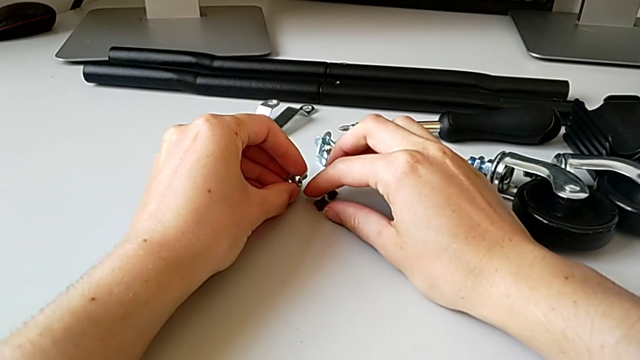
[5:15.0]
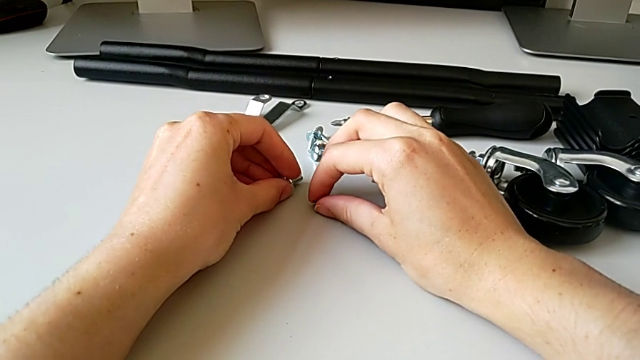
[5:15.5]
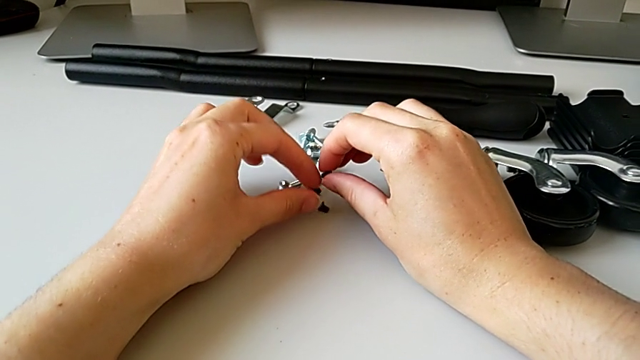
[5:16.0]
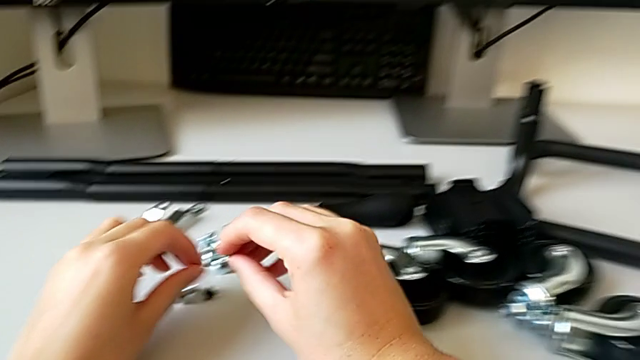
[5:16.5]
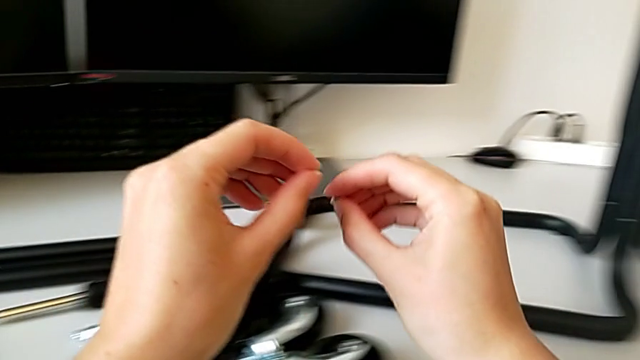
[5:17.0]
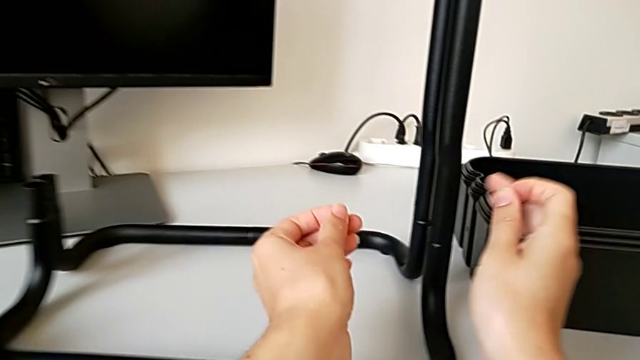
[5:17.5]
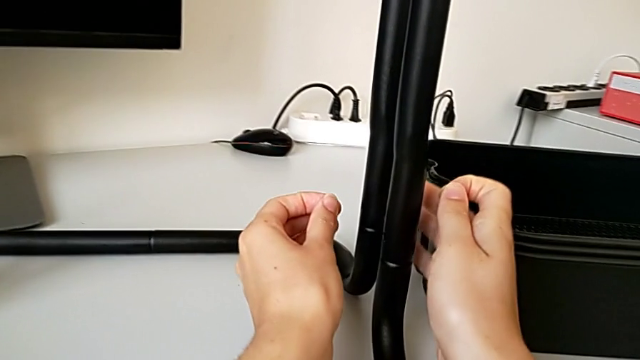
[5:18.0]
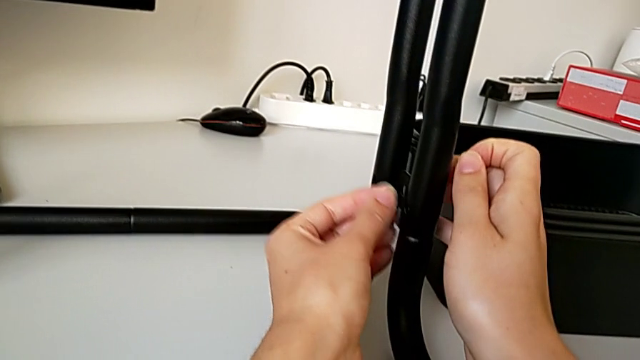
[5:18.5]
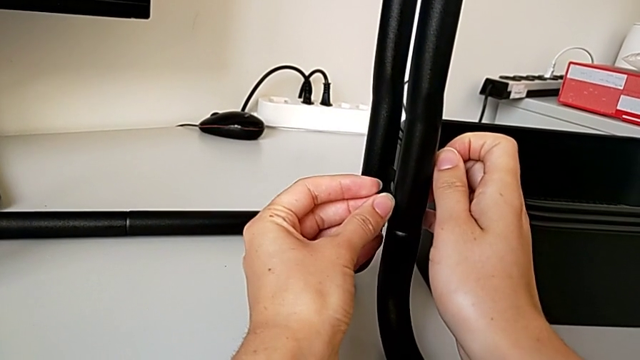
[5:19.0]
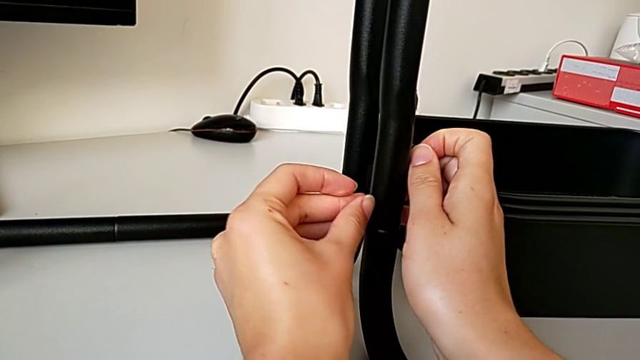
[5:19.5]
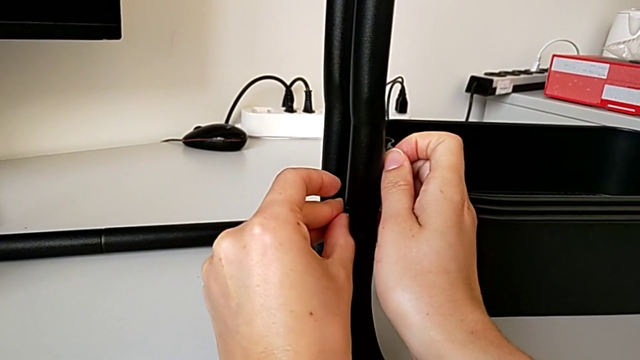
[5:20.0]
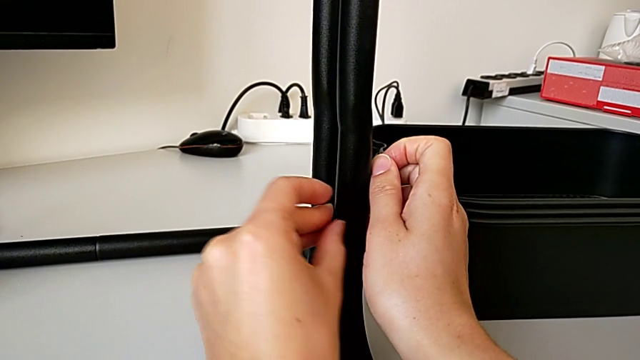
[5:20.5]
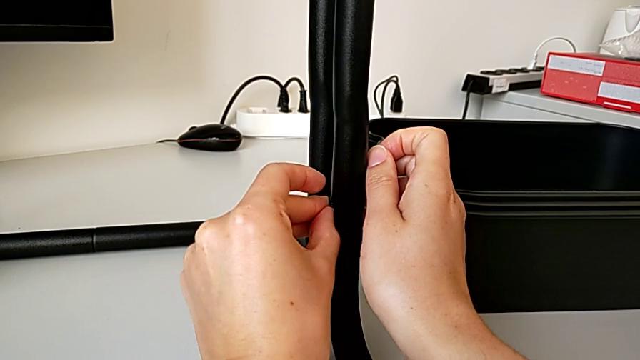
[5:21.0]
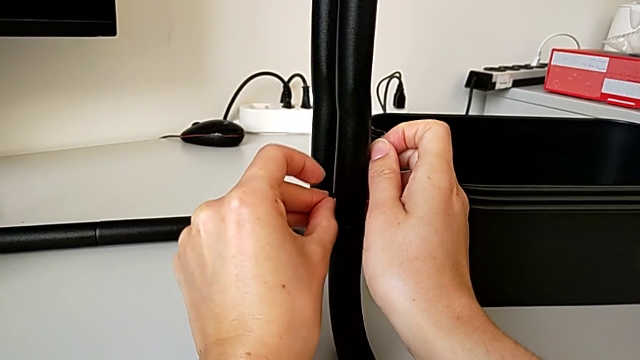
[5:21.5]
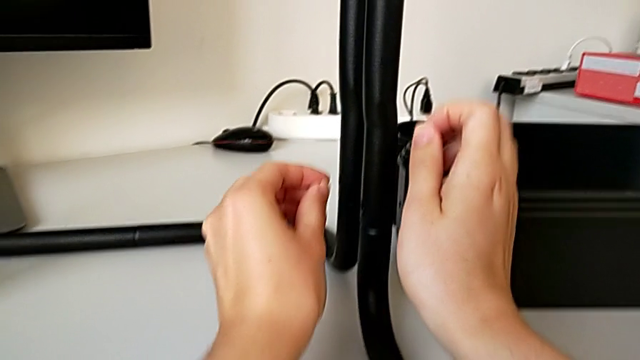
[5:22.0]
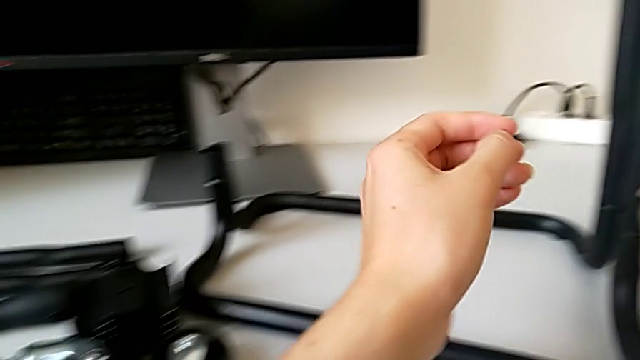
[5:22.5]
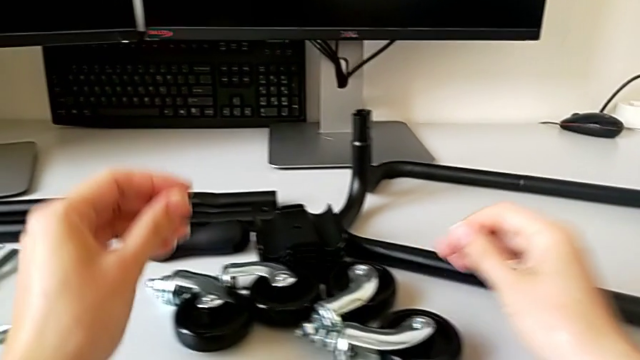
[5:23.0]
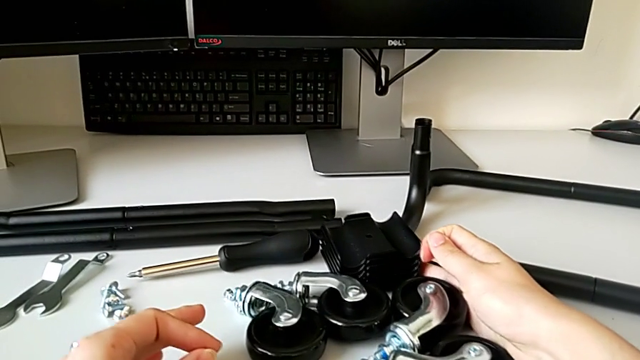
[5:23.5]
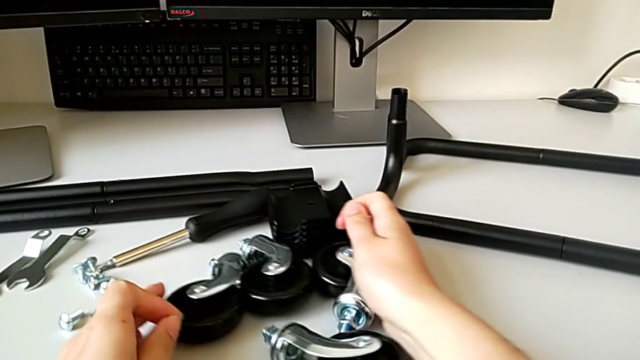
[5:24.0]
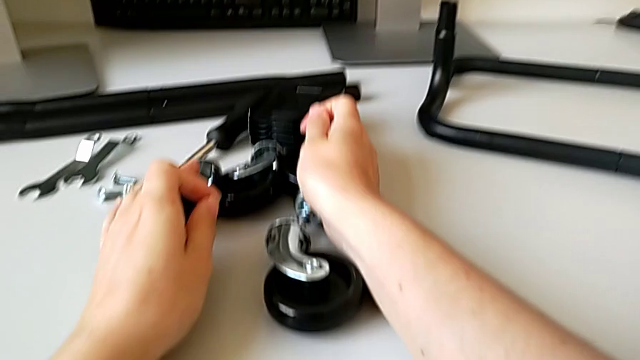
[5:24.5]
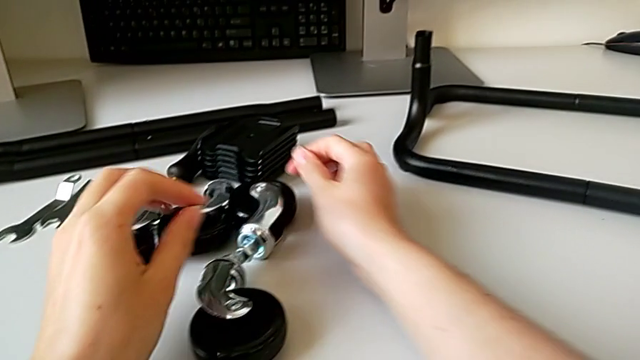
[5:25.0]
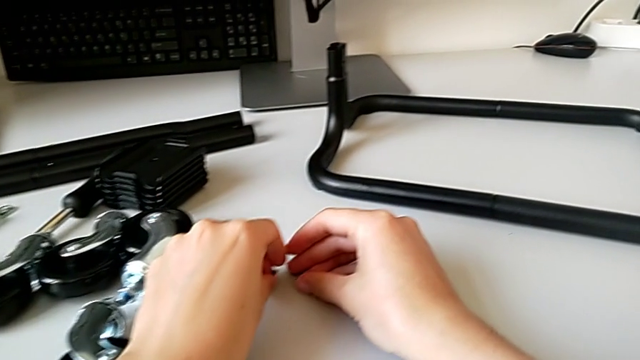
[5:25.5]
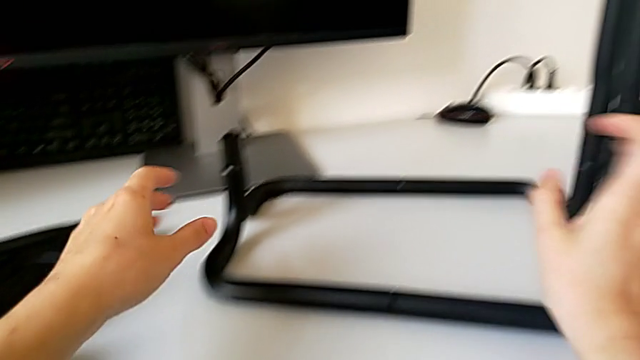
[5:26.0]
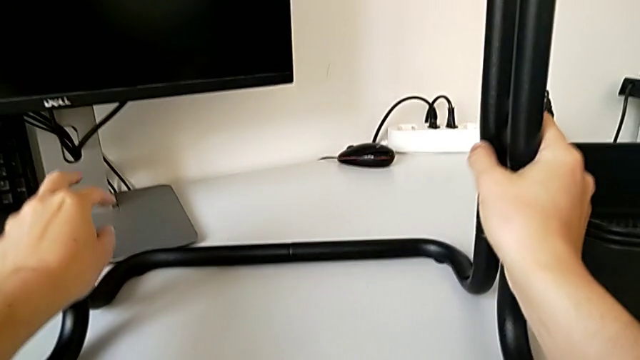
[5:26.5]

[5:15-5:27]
The camera wearer is assembling the frame. They grab the screw and wrongly insert it, looking for a better angle to screw the leg. They place it and grab the utility cart.

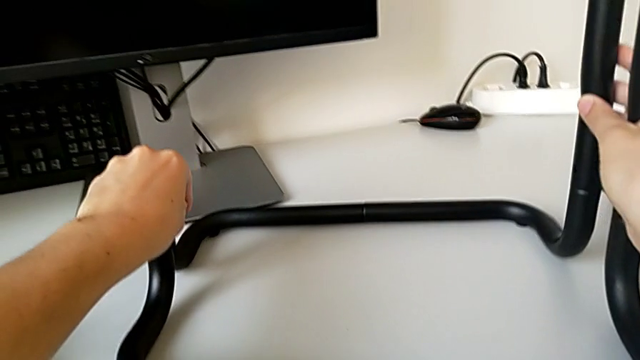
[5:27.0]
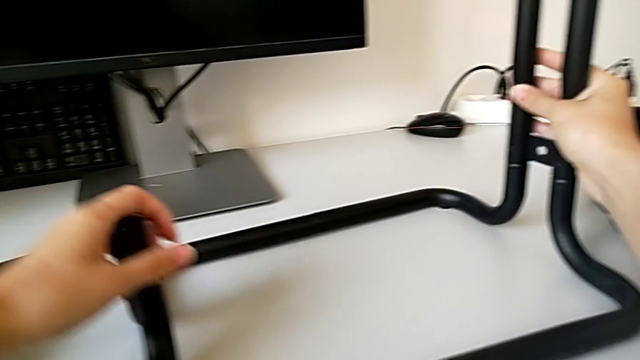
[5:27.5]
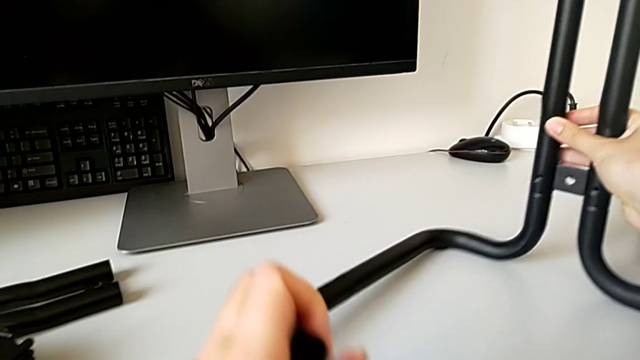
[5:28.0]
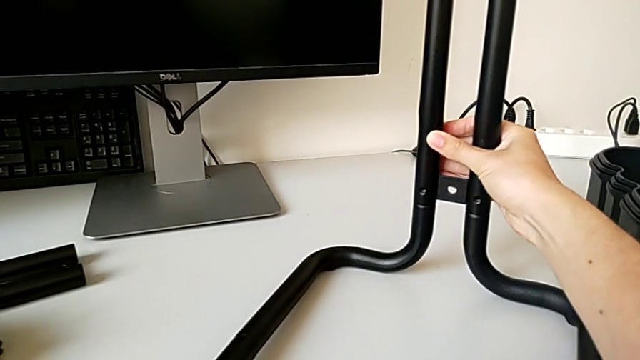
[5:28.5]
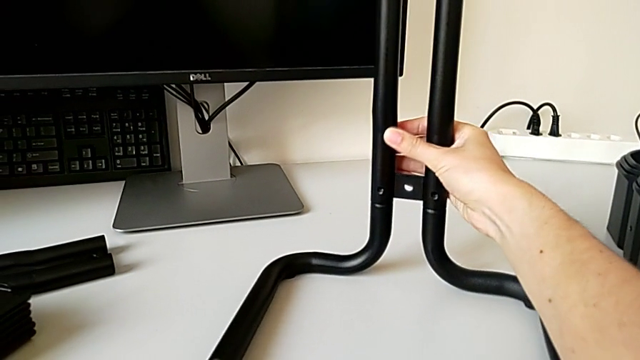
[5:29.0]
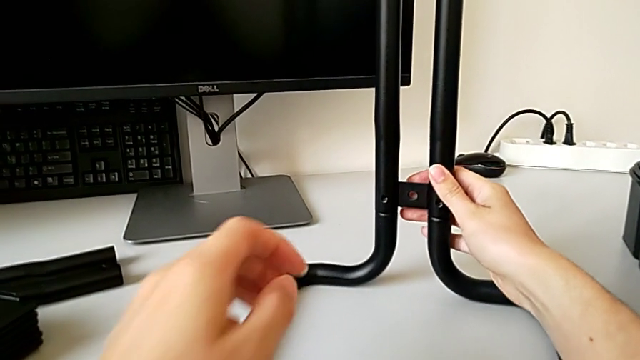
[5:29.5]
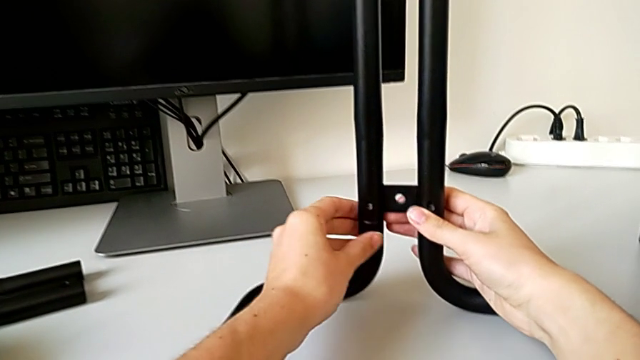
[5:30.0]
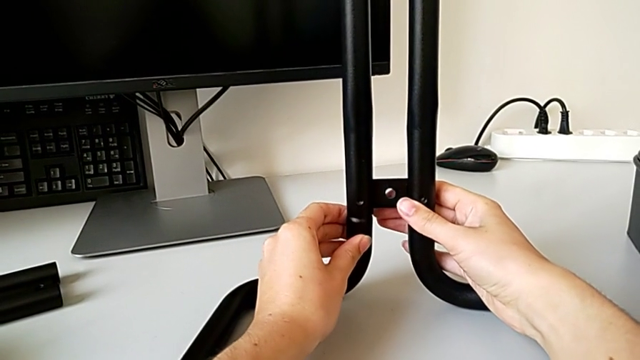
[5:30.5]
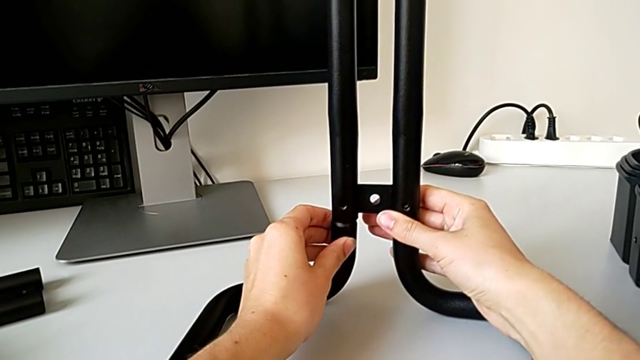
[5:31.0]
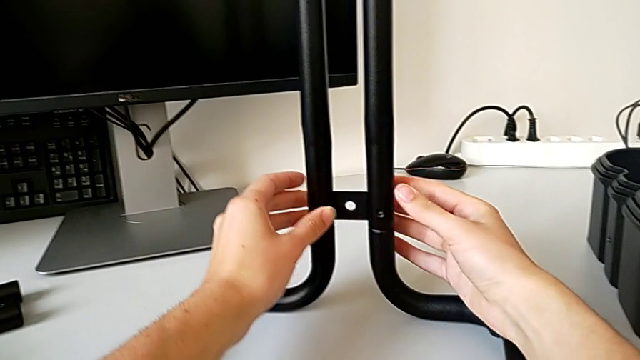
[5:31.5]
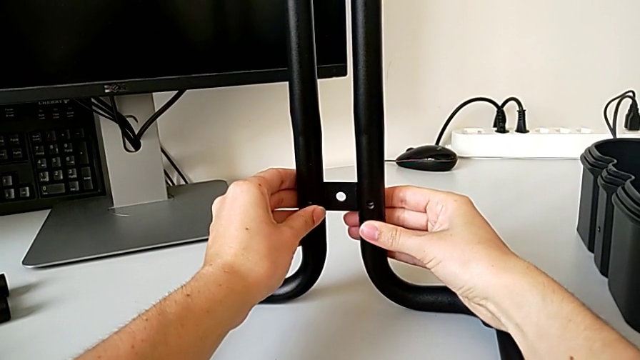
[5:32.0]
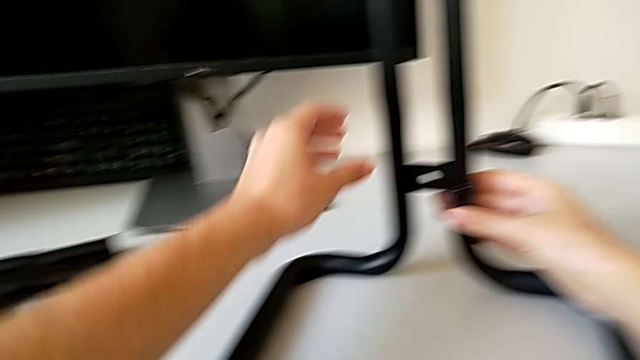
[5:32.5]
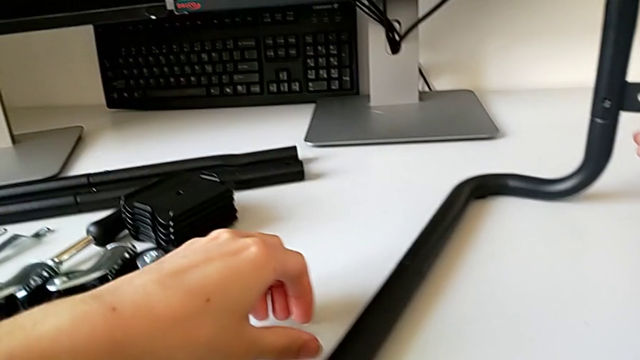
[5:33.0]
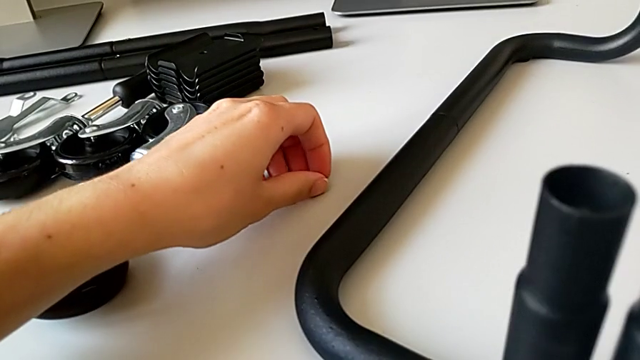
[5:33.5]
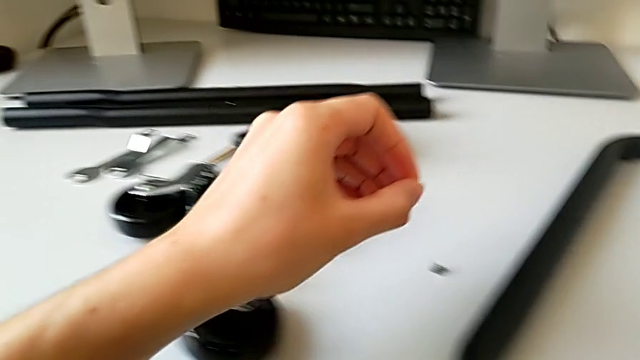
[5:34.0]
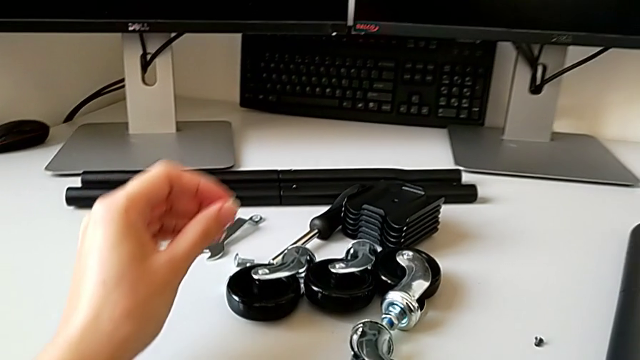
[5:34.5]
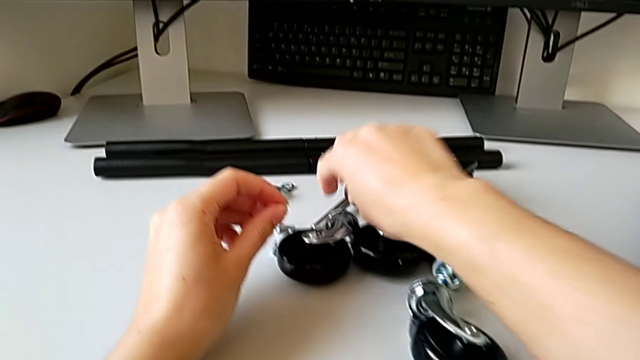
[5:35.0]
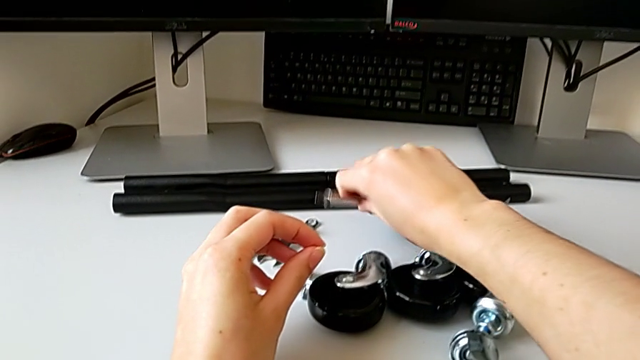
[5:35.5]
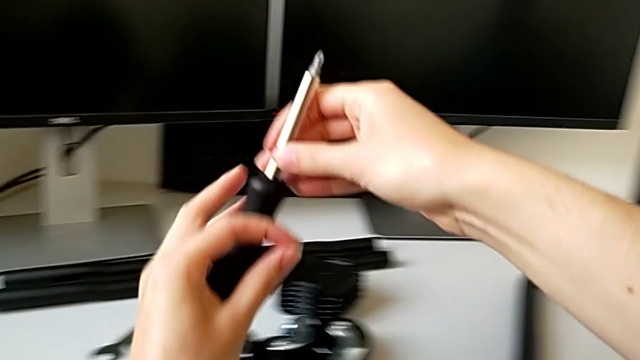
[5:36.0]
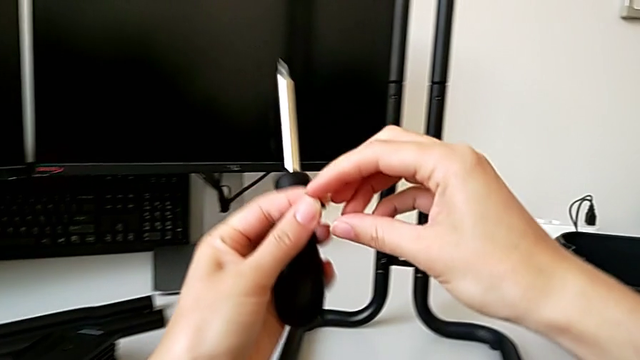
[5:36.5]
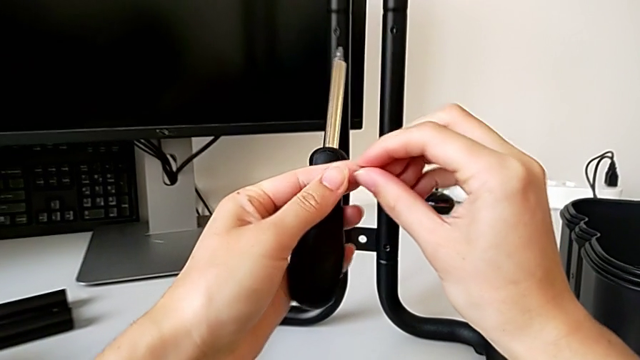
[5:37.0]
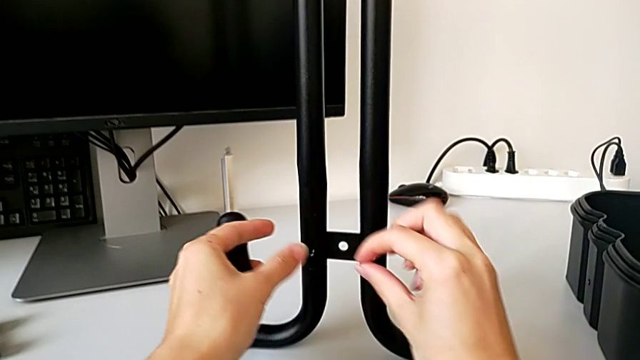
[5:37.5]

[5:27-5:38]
The camera wearer is assembling the frame. They rotate the utility cart, grab the first screw and grab the screwdriver.
